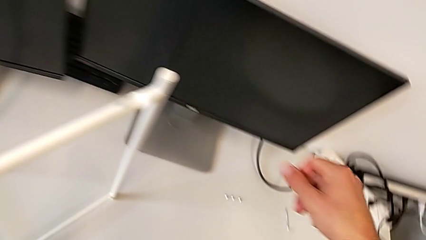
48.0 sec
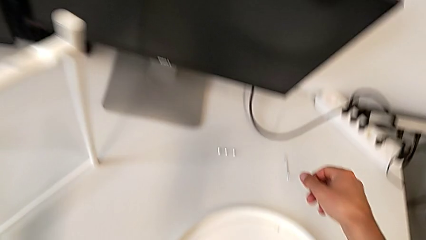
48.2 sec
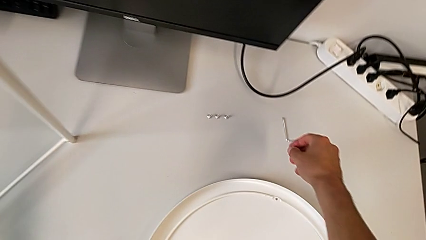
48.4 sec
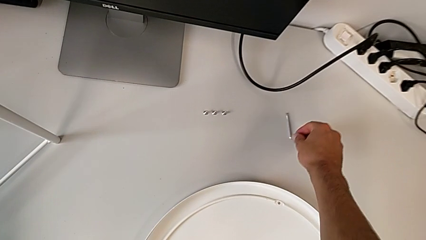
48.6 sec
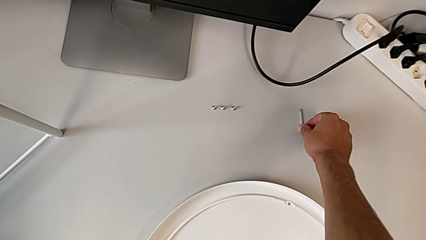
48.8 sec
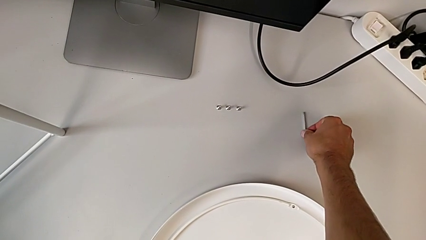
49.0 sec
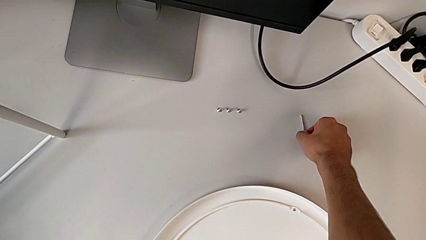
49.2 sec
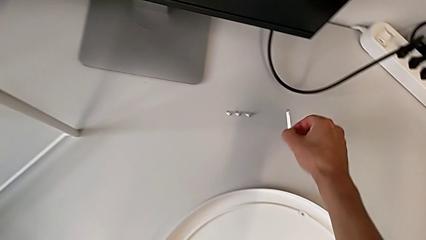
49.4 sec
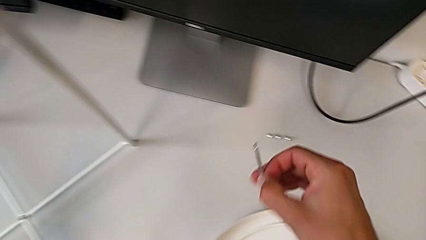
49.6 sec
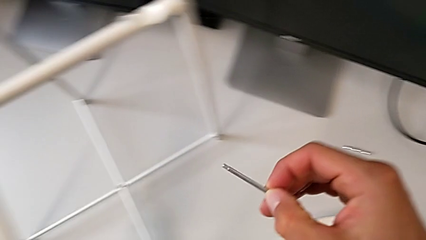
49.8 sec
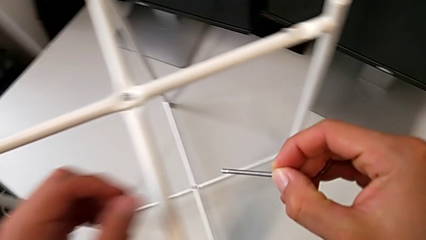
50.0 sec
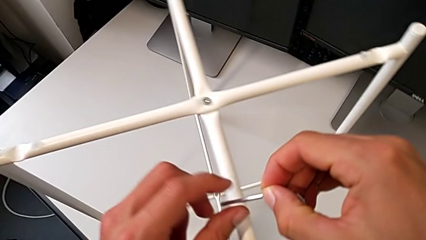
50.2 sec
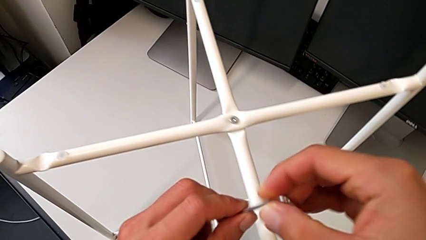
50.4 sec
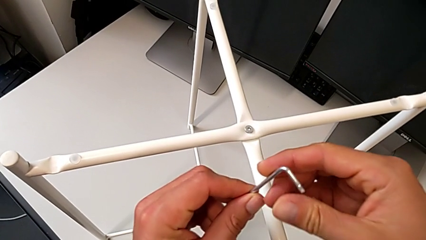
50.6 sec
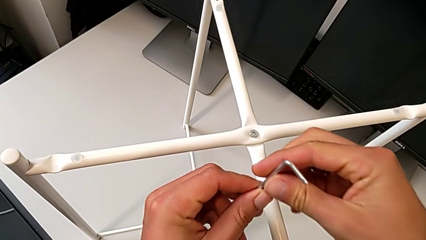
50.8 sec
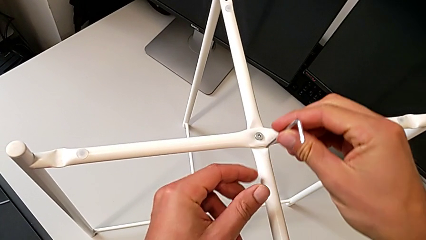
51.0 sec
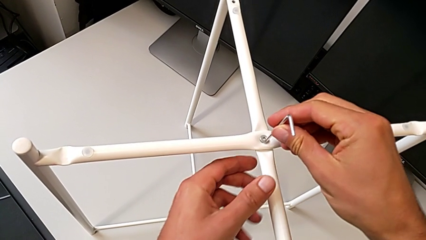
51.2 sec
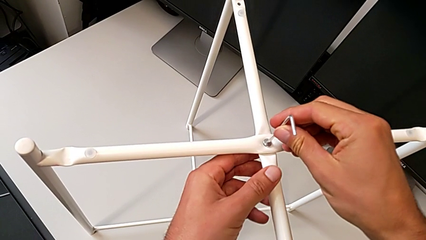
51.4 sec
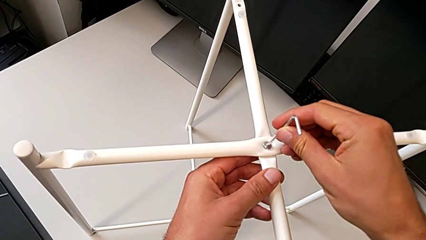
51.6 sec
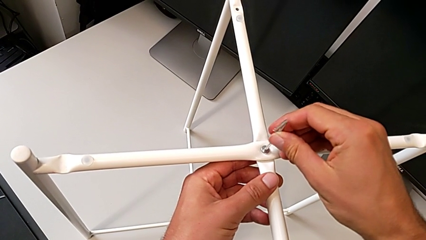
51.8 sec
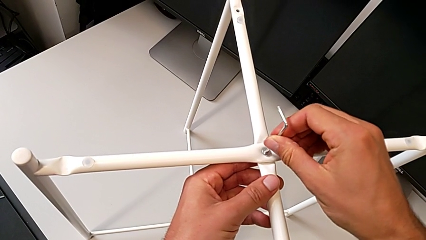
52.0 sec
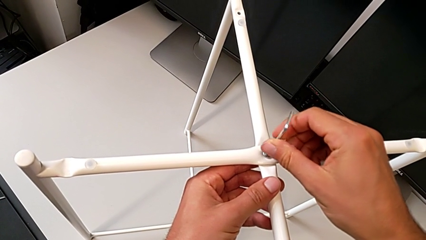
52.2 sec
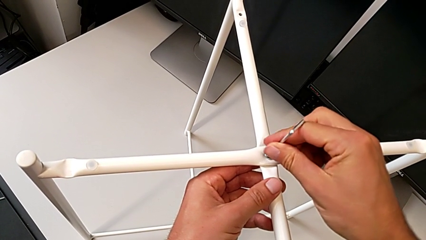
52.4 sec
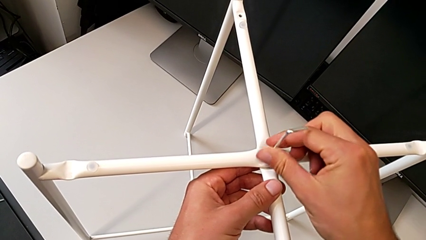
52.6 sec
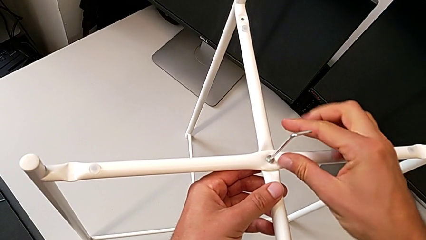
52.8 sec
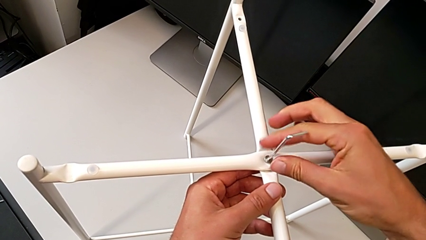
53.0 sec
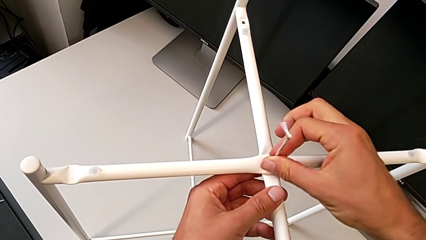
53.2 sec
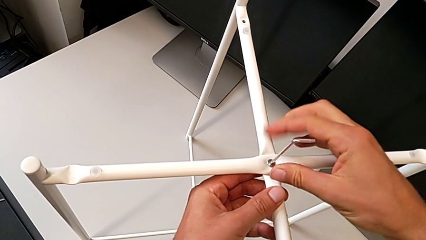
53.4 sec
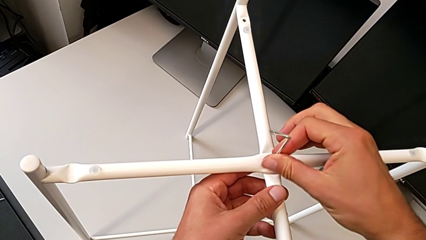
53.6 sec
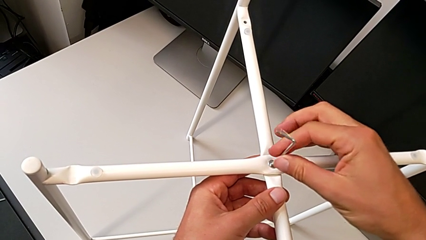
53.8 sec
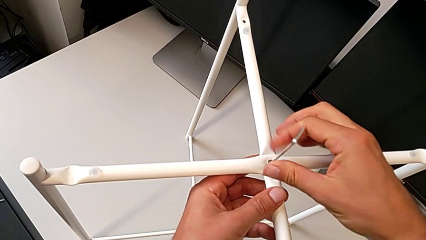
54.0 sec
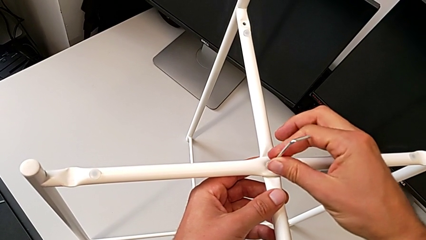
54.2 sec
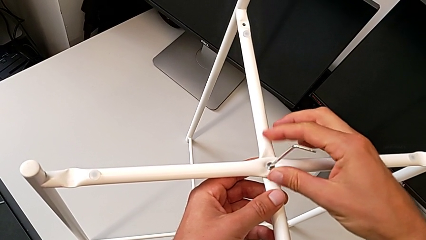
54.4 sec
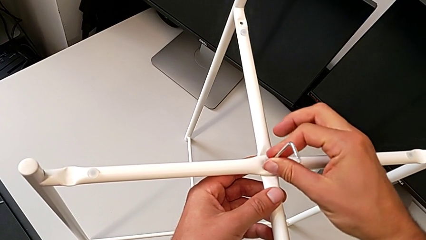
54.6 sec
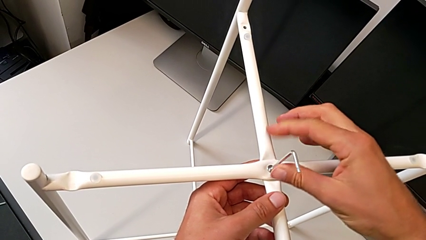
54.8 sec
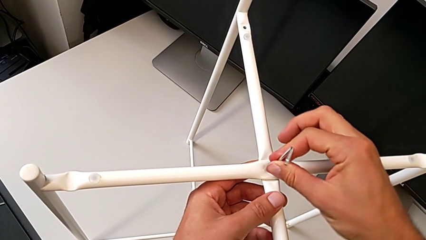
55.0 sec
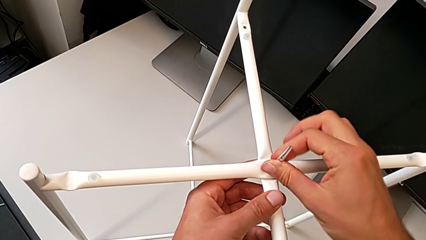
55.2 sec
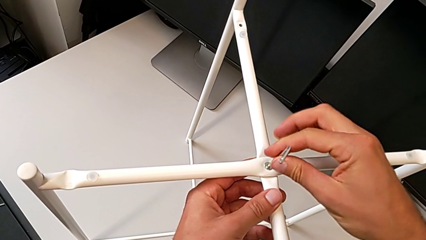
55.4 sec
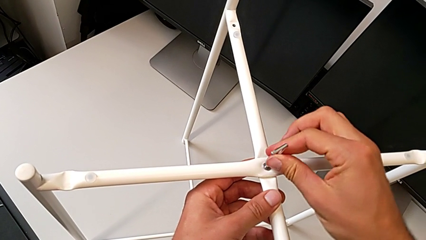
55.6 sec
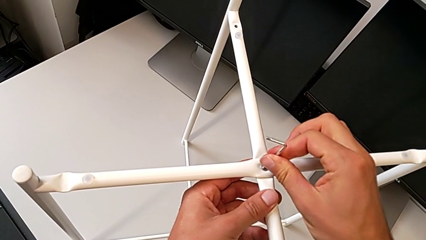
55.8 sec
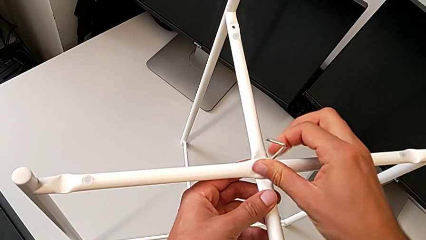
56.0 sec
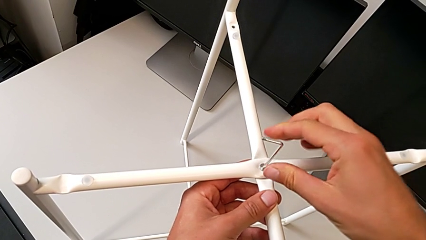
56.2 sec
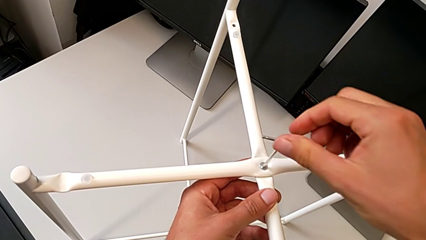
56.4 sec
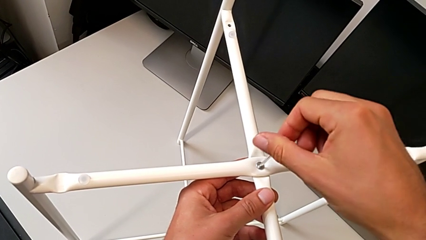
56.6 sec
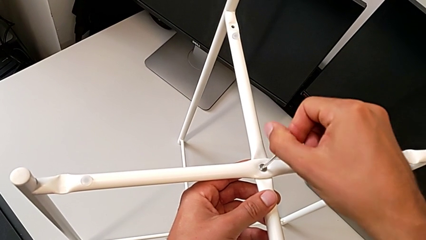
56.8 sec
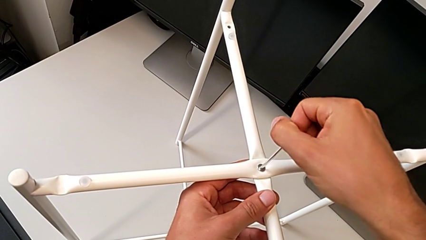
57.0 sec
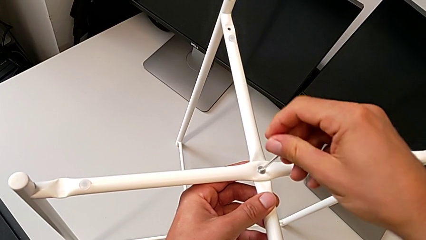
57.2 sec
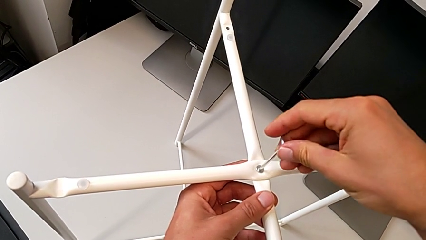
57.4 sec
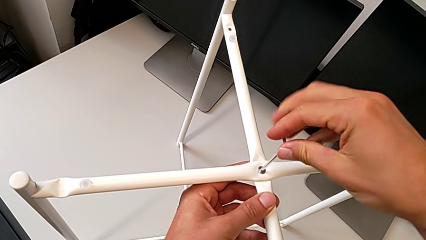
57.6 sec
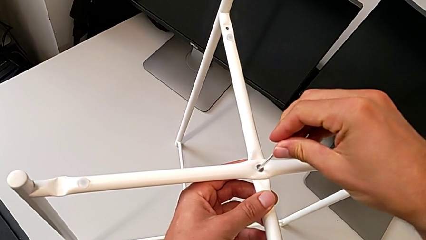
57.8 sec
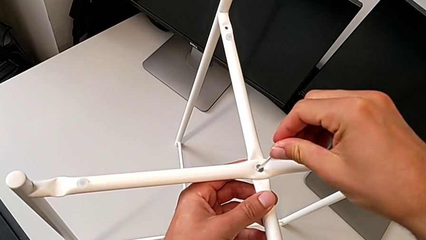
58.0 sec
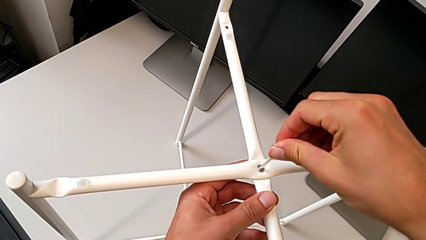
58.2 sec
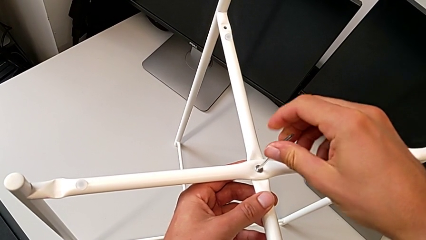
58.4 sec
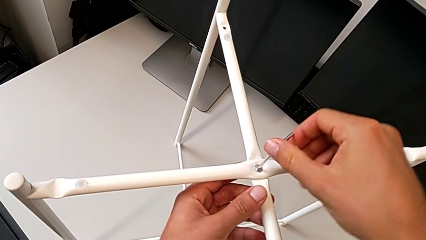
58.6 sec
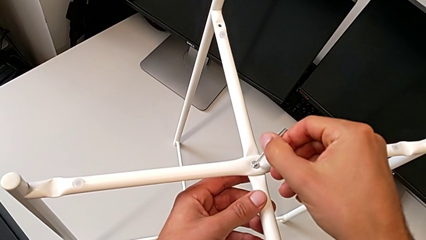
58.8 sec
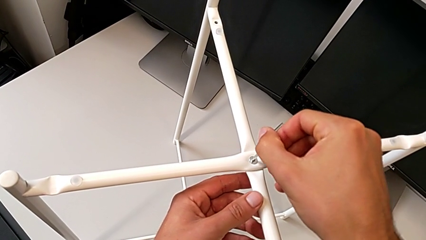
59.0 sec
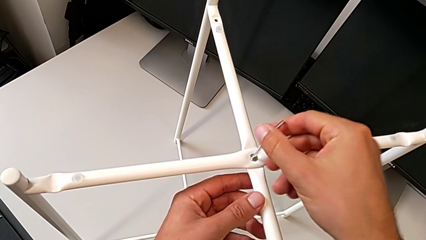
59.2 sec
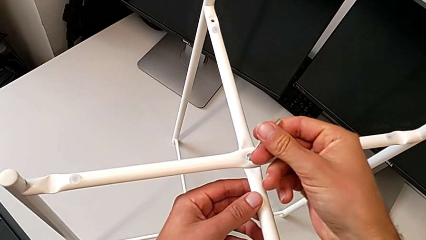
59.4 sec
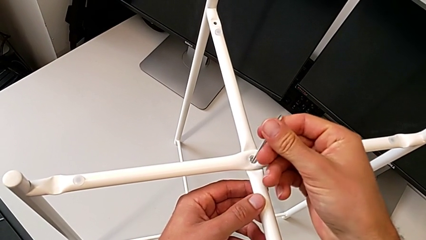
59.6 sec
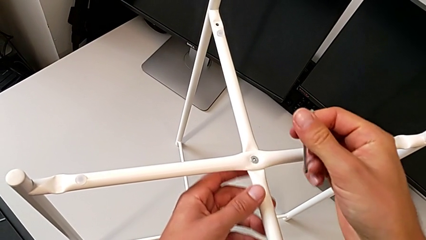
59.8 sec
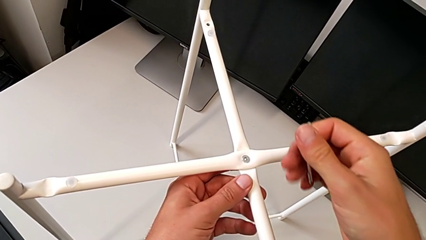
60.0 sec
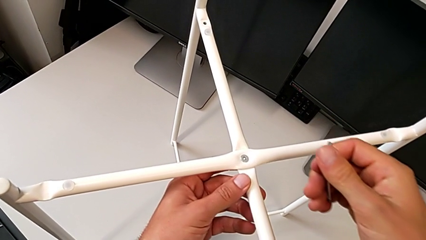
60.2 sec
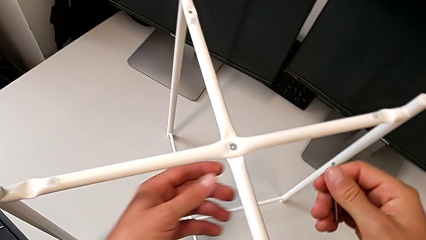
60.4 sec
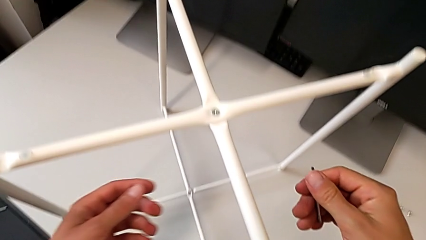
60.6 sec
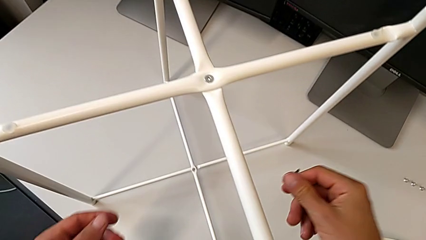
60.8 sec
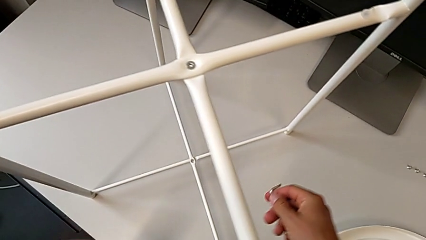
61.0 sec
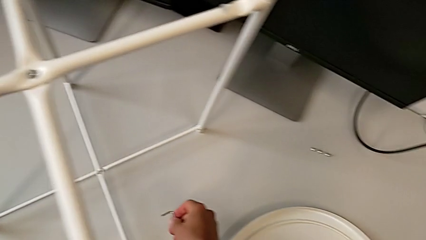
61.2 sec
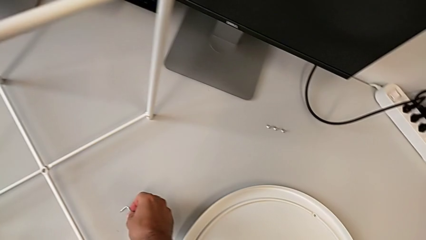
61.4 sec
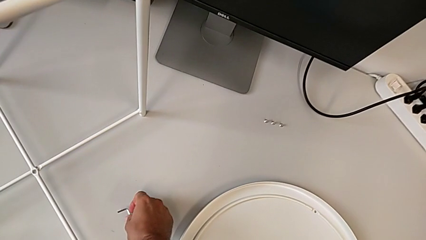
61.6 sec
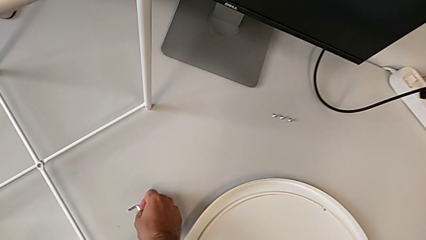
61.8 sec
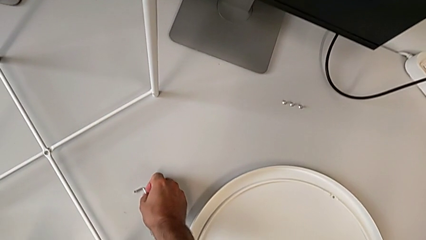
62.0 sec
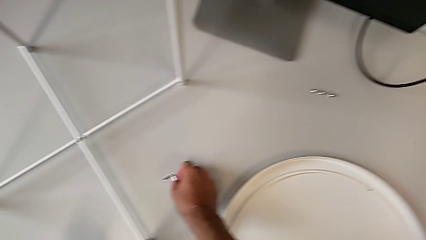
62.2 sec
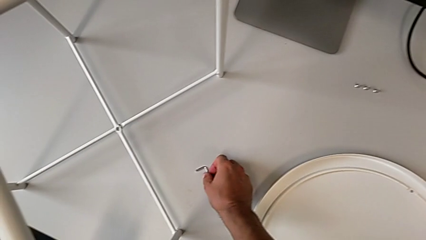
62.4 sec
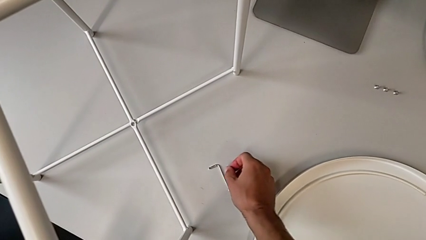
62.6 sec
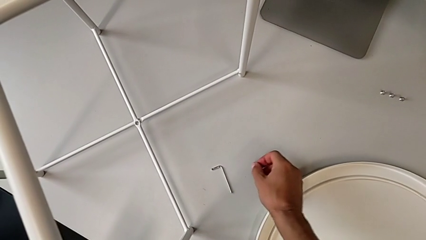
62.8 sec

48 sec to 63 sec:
The camera wearer is assembling the top screw into the legs. They grab the Allen wrench three times, insert it, screw the hex socket head, withdraw the Allen wrench and place it.

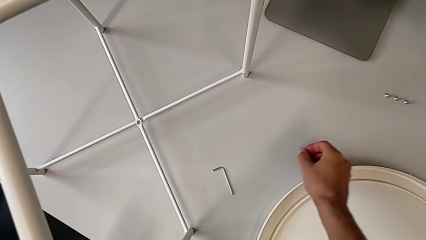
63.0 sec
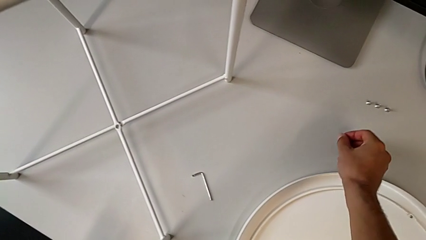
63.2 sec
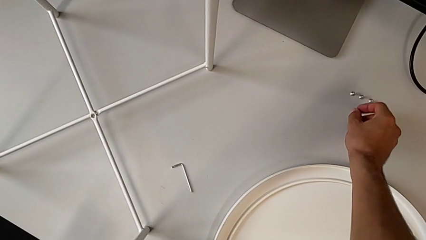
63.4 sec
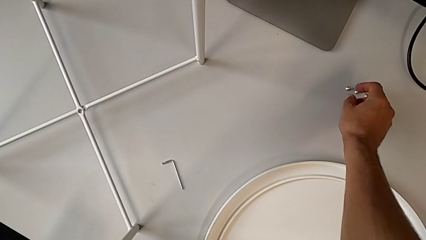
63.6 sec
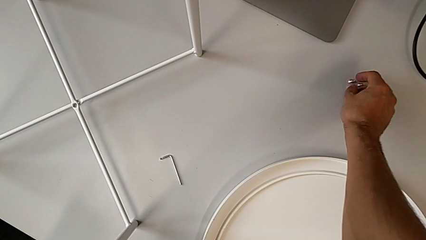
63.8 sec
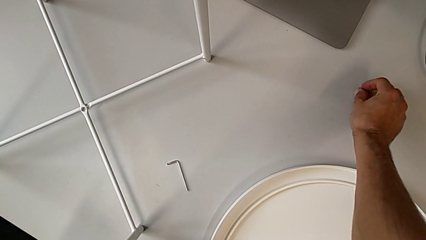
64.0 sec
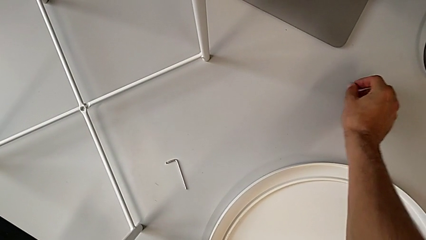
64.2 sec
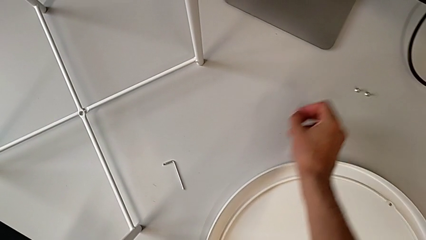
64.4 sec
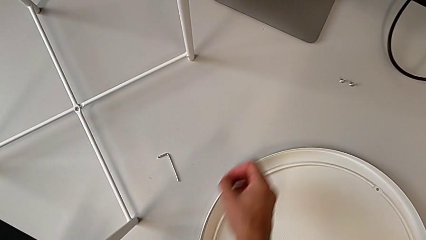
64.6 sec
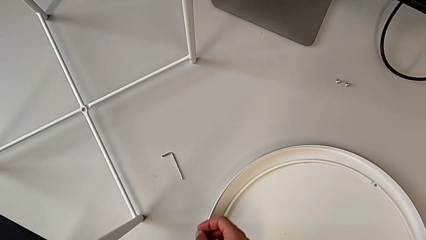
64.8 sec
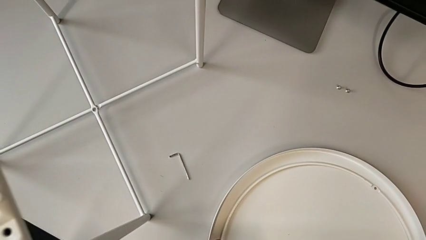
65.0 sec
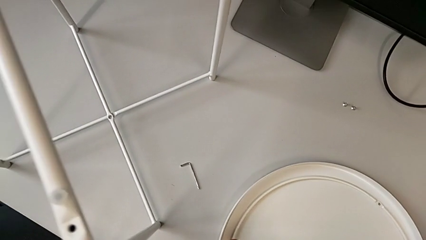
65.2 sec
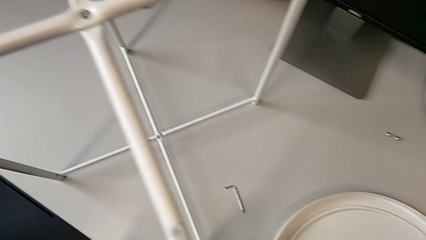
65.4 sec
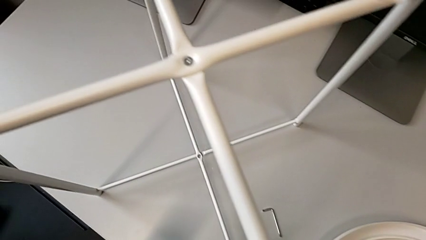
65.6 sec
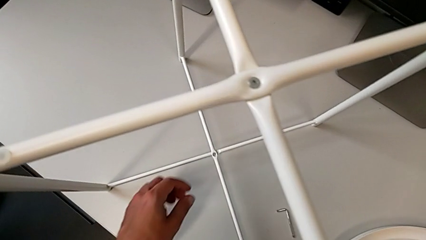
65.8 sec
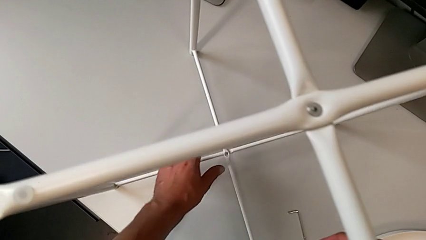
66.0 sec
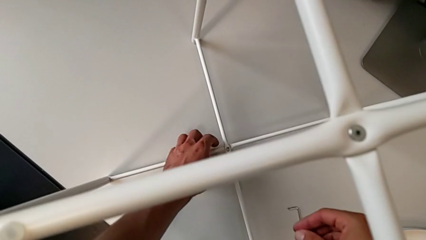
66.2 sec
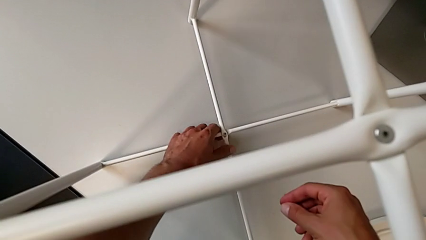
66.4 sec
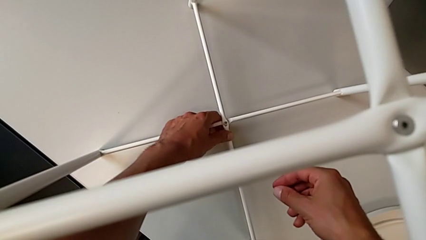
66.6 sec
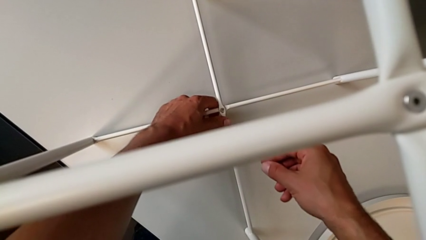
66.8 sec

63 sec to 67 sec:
The camera wearer is assembling the bottom screw into the legs. They grab the hex socket head and align the leg.
